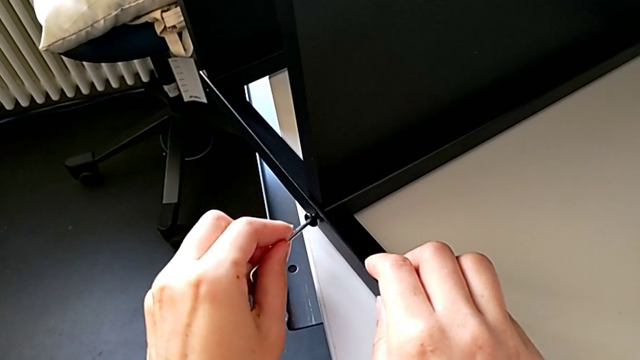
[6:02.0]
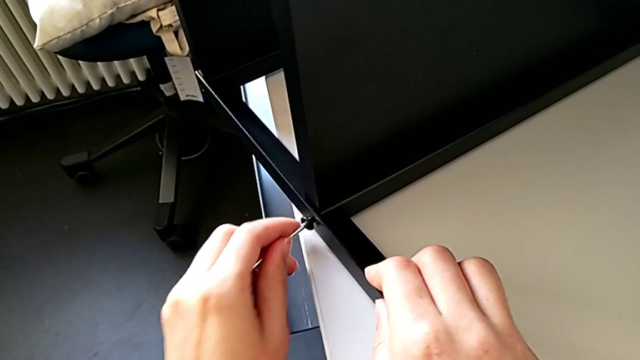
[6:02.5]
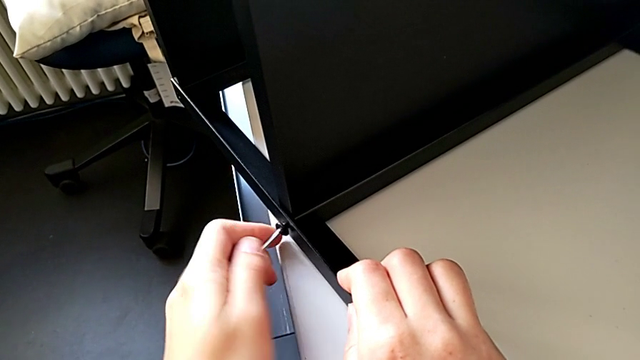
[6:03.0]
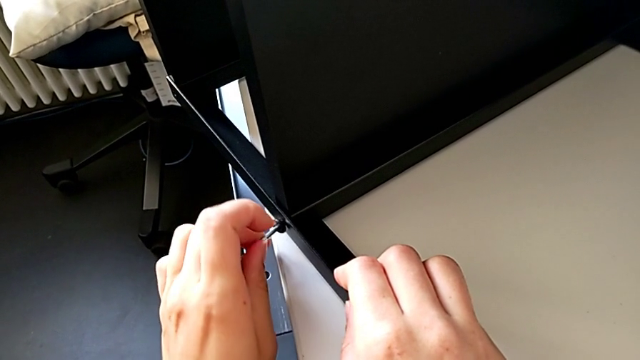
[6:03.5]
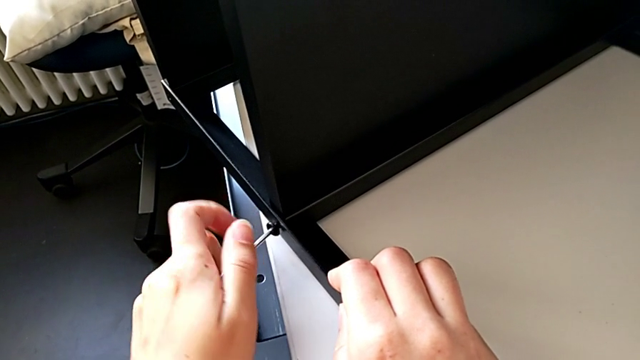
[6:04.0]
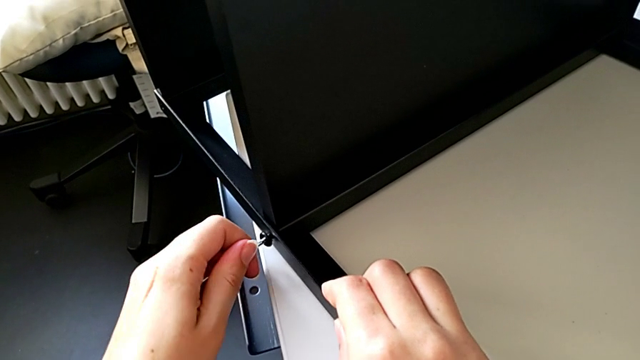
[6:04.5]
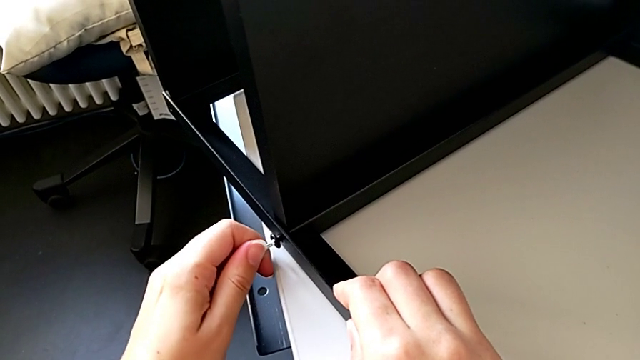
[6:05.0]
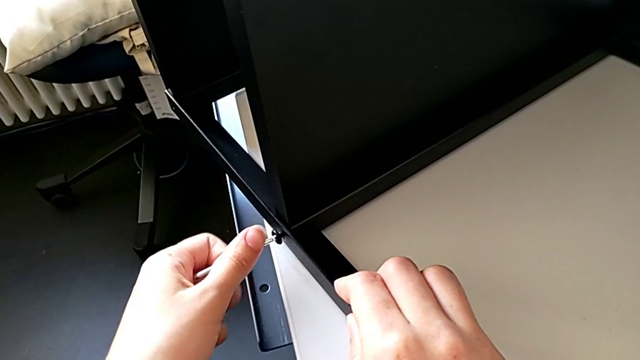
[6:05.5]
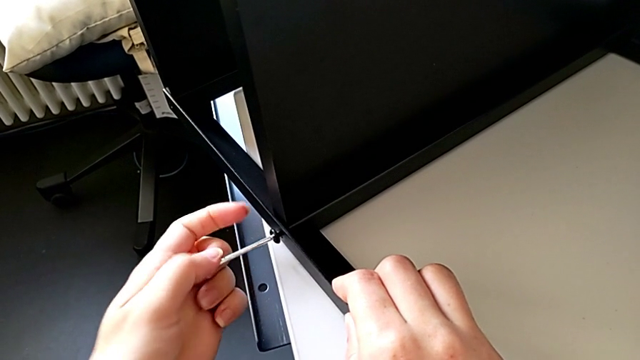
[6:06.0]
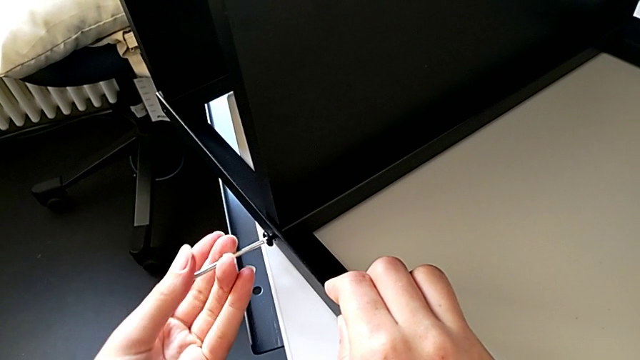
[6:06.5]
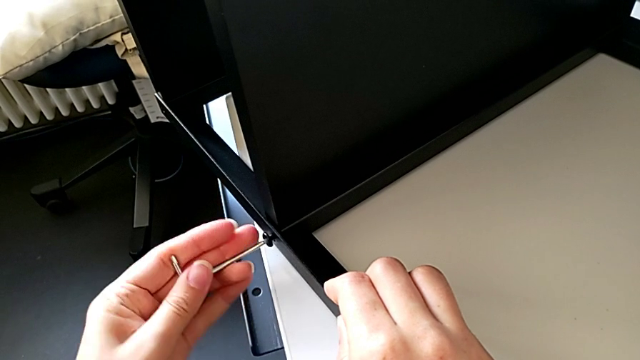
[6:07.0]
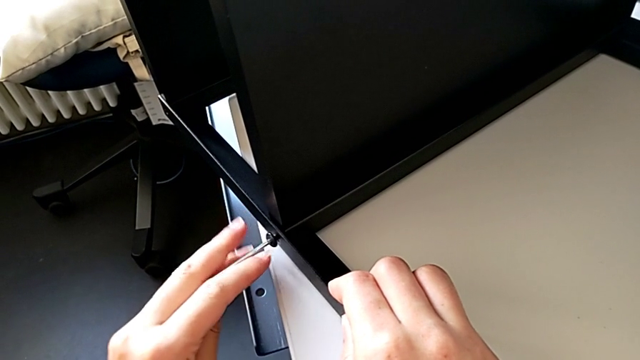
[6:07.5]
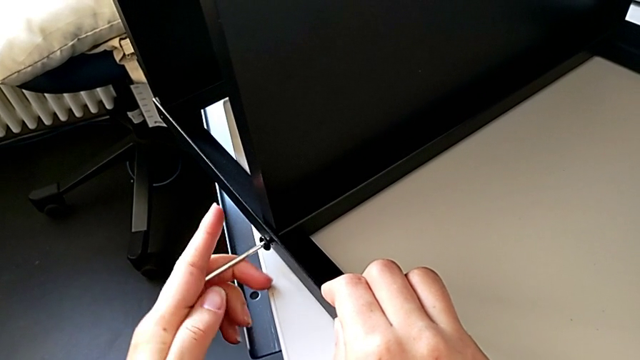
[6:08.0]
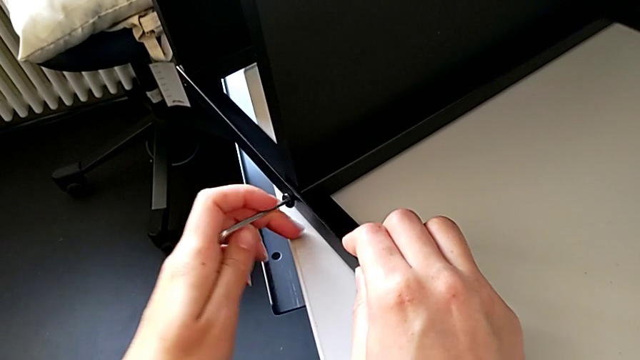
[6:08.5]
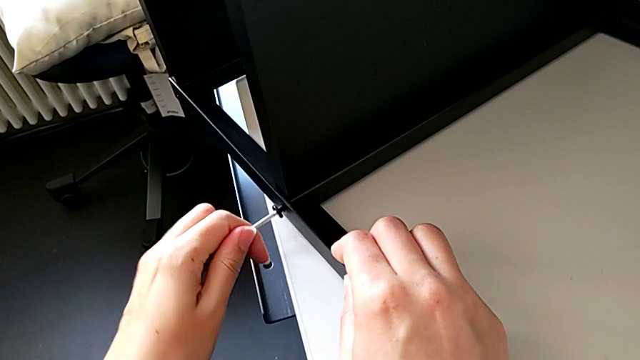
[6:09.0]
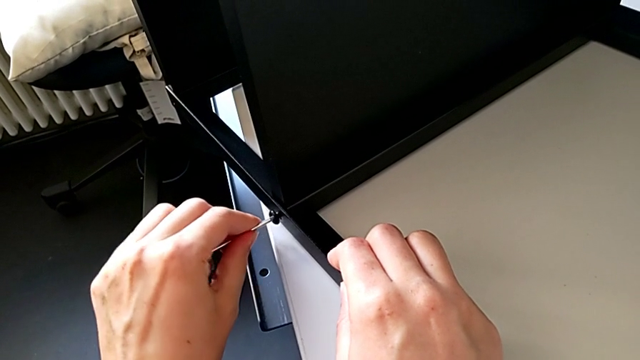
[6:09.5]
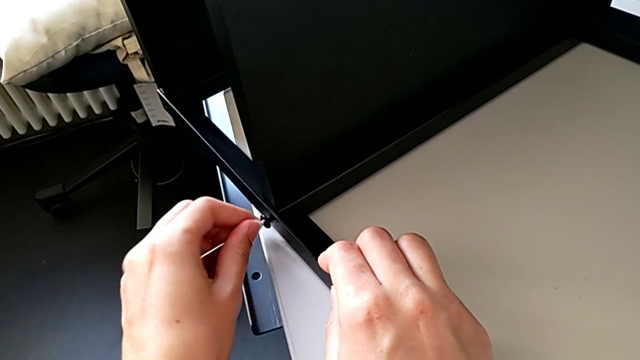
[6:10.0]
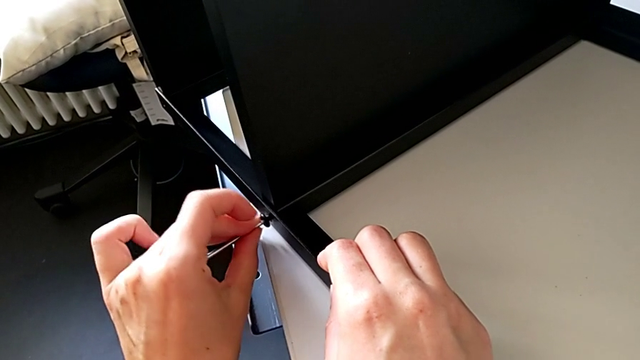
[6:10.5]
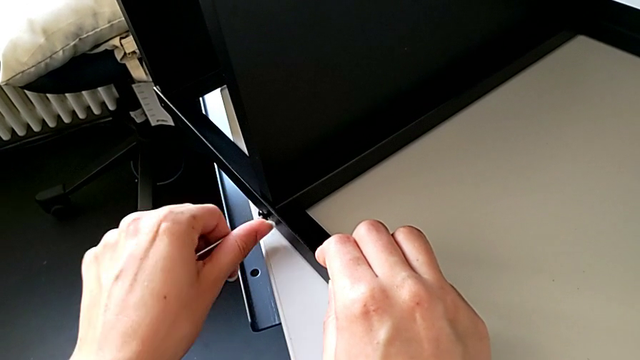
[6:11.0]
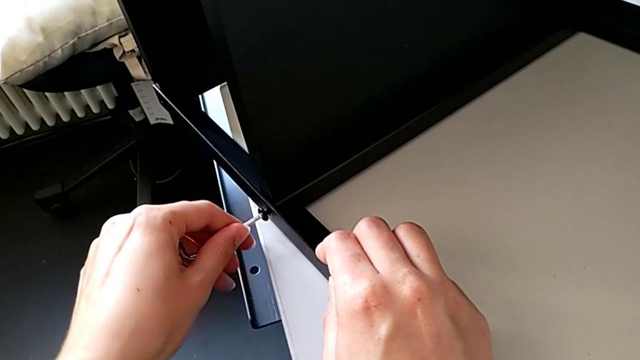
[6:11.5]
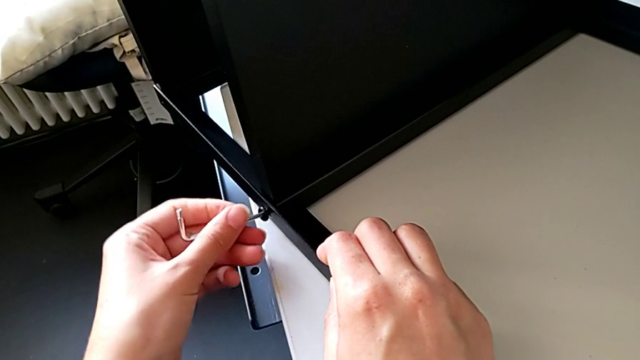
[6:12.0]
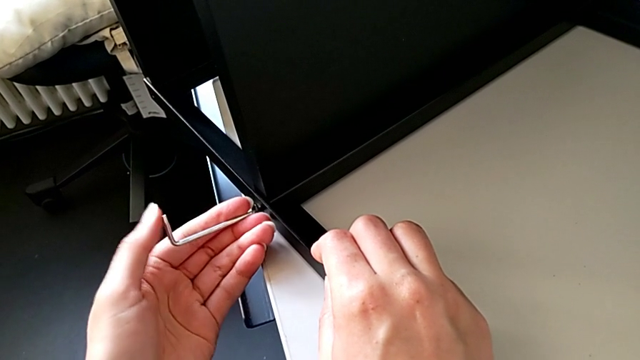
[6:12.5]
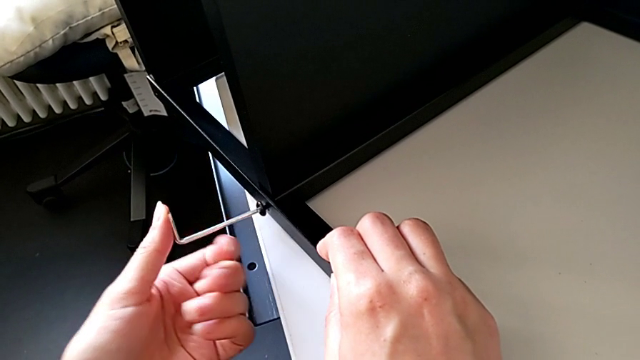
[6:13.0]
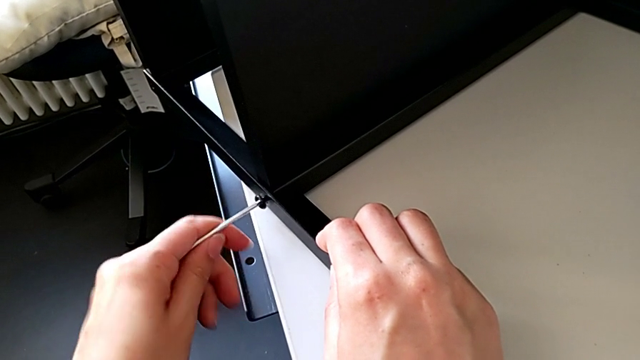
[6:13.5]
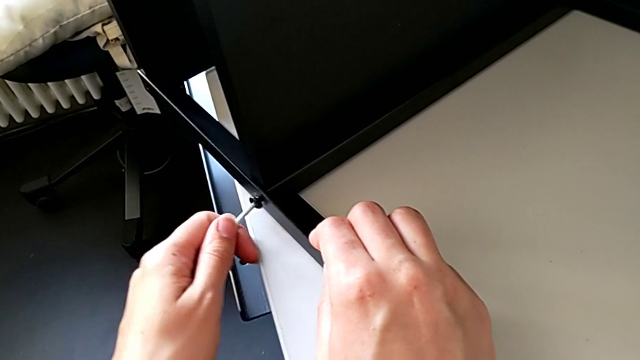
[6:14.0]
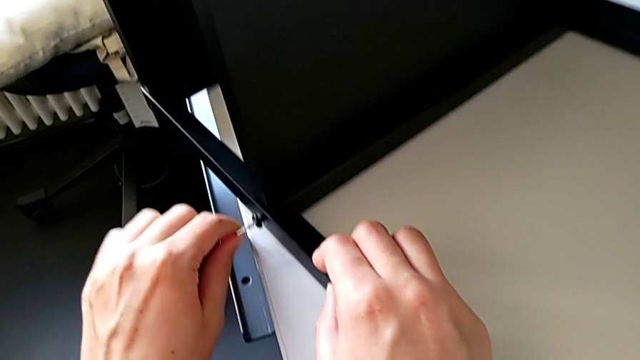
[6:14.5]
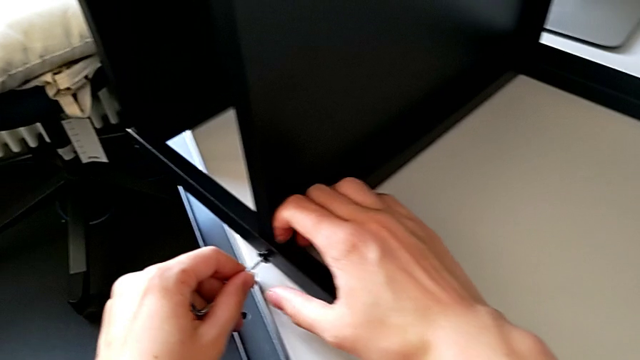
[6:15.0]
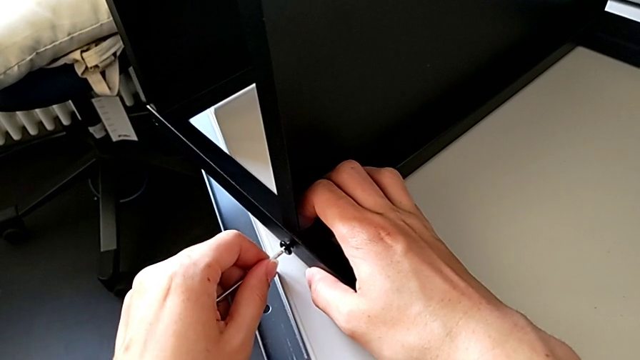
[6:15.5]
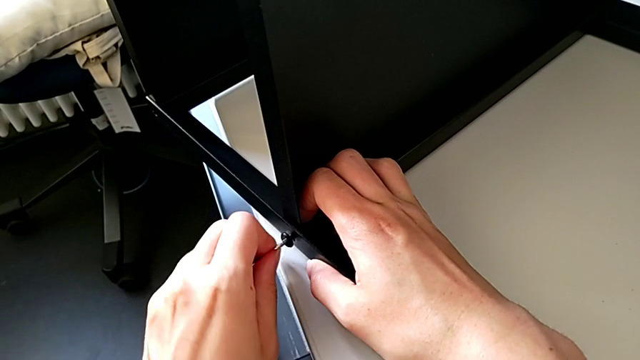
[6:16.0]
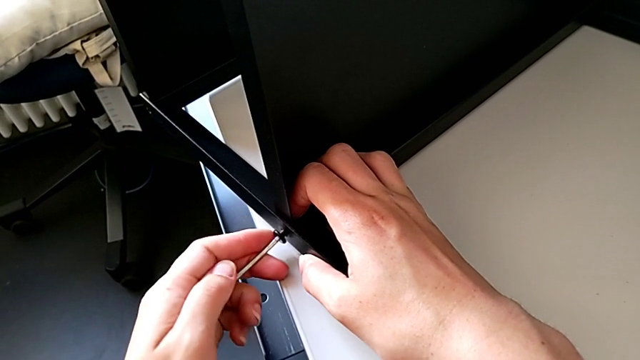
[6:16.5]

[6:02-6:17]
The camera wearer is trying to assemble a screw onto the leg. They begin to screw the hex socket head.

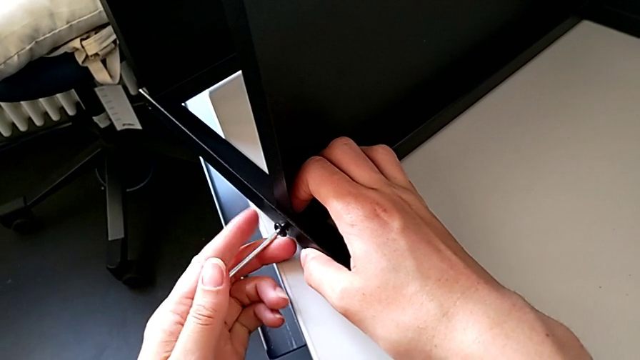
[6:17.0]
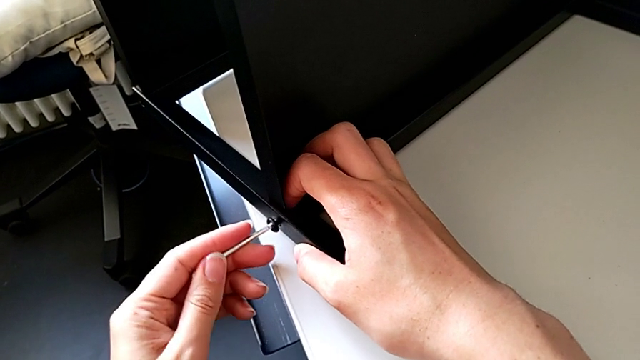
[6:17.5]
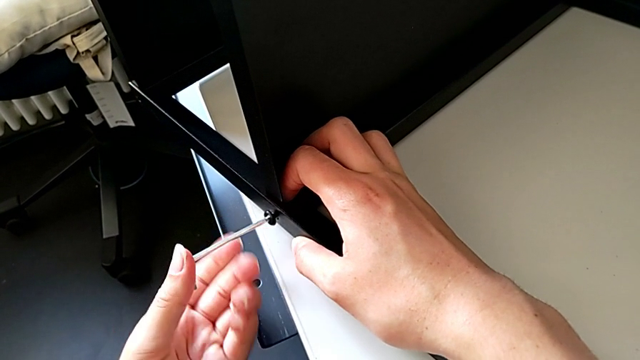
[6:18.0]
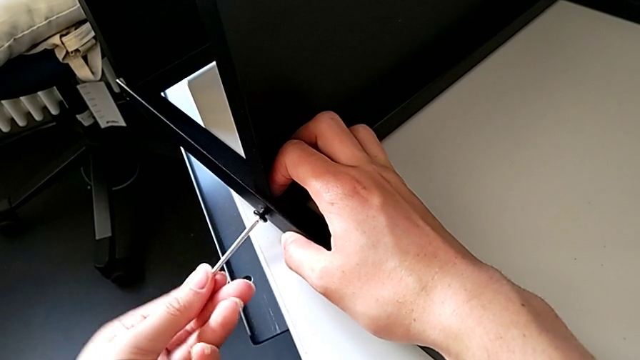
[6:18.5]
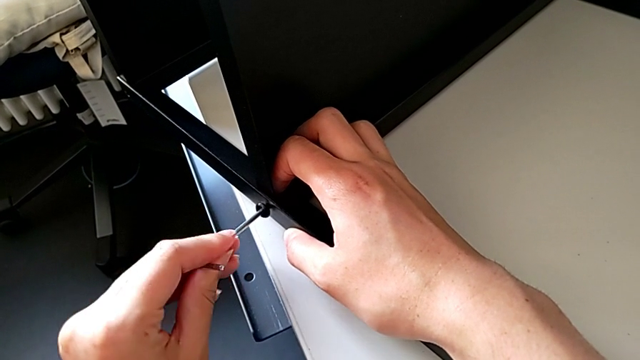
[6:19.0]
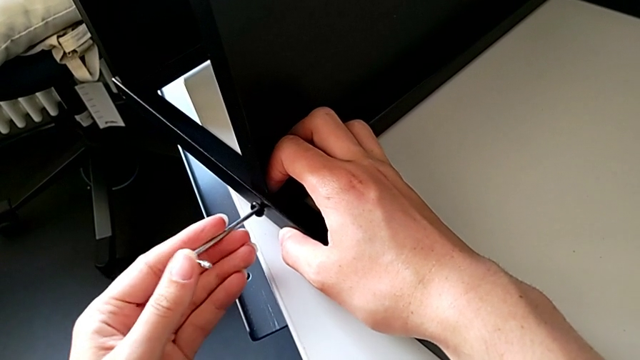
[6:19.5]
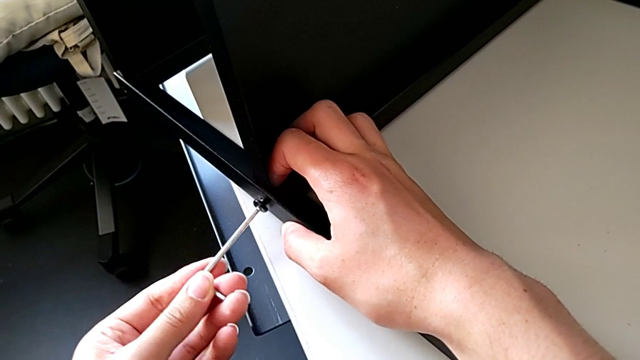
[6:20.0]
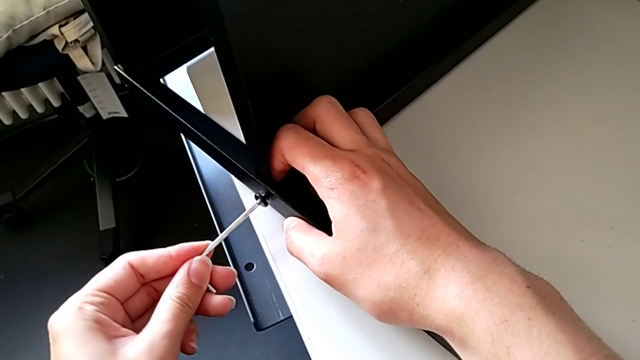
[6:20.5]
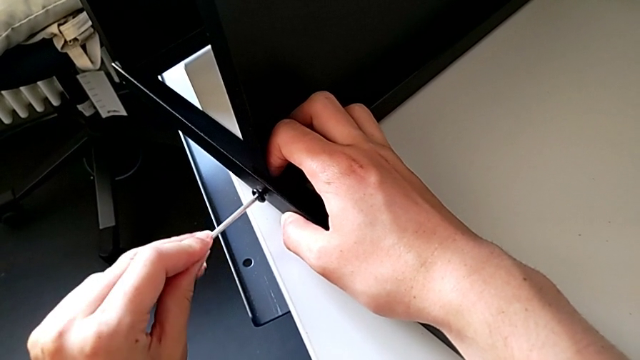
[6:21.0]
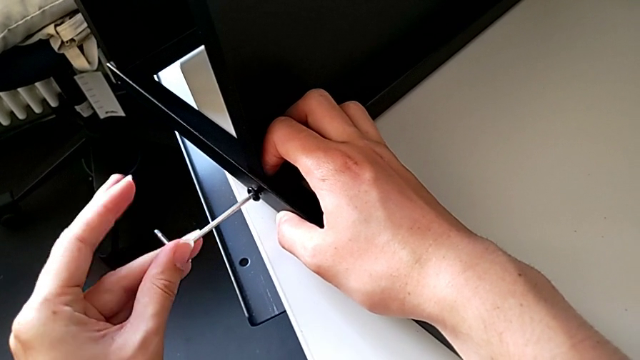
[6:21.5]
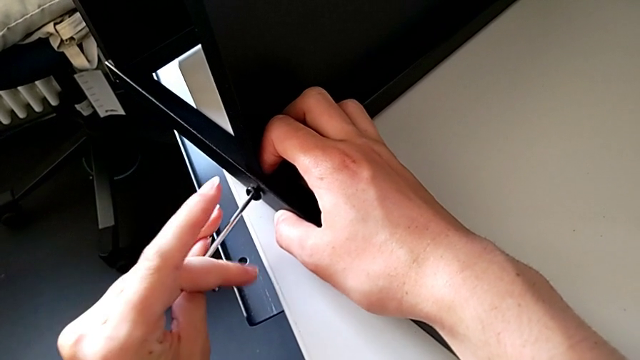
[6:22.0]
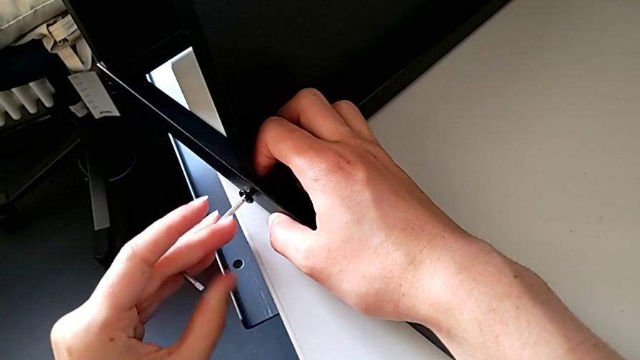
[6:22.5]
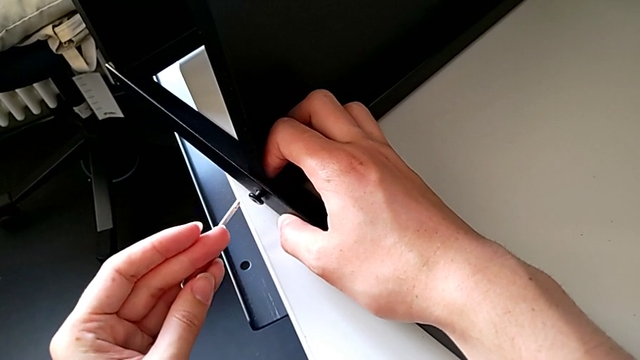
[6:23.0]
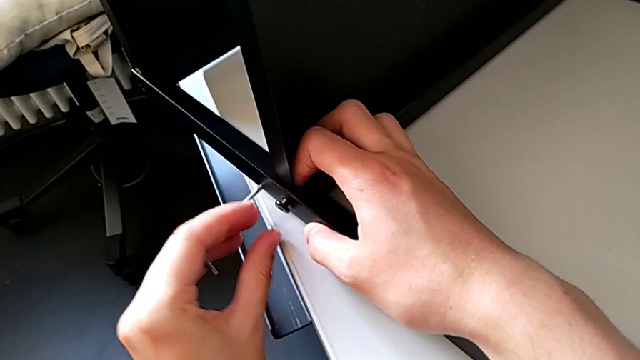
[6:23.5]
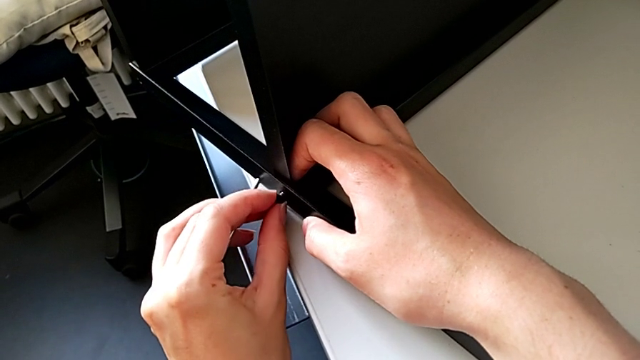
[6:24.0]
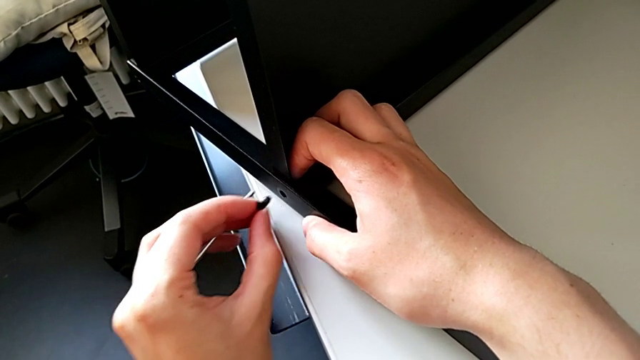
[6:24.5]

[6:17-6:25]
The camera wearer is trying to assemble a screw onto the leg. They keep screwing the hex socket head, withdraw the Allen wrench and withdraw the hex socket head.
